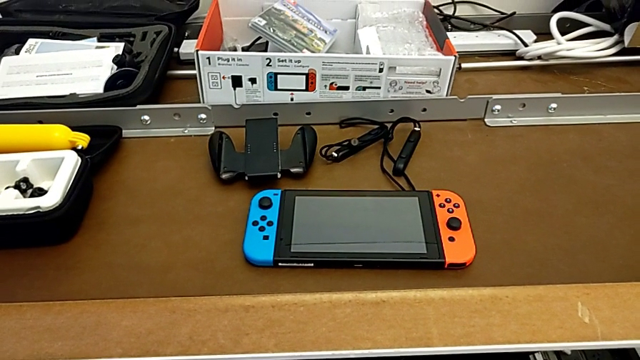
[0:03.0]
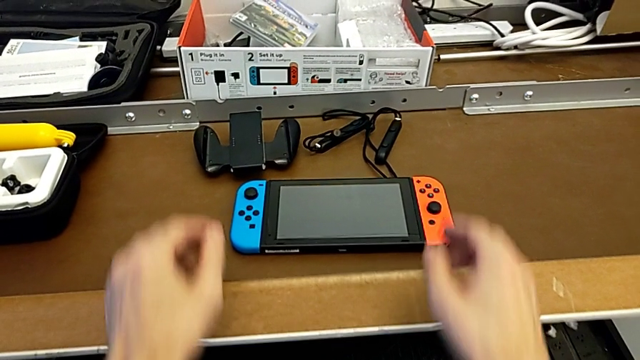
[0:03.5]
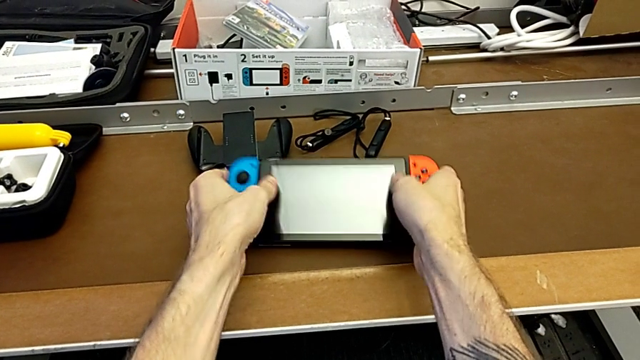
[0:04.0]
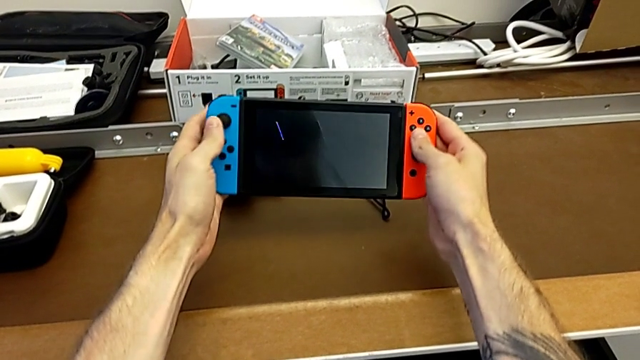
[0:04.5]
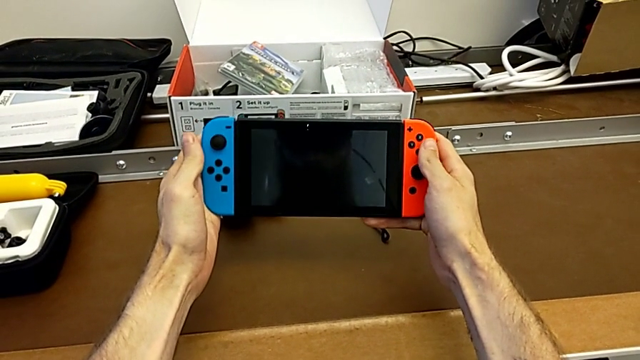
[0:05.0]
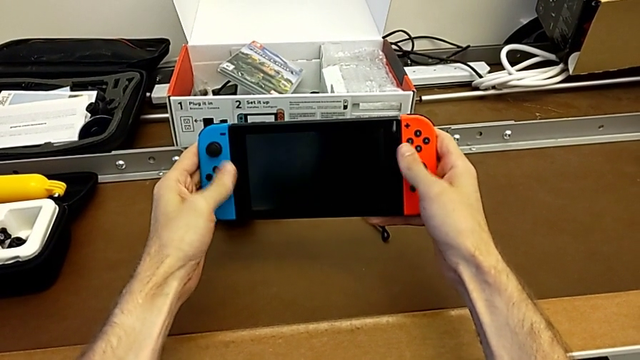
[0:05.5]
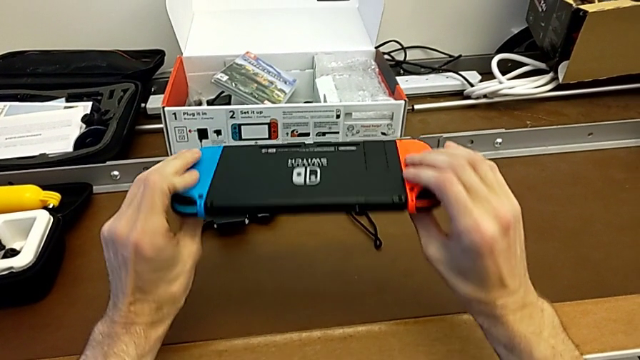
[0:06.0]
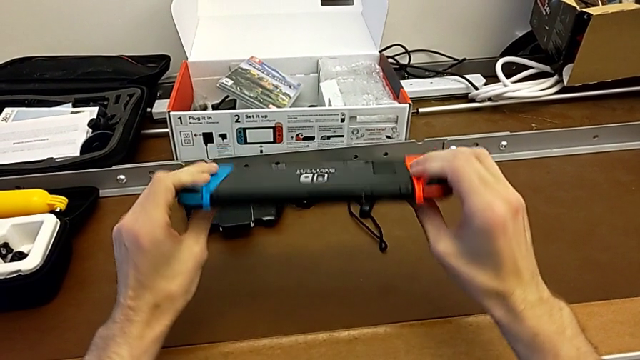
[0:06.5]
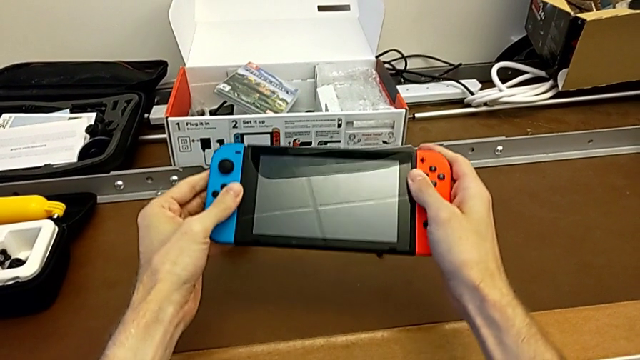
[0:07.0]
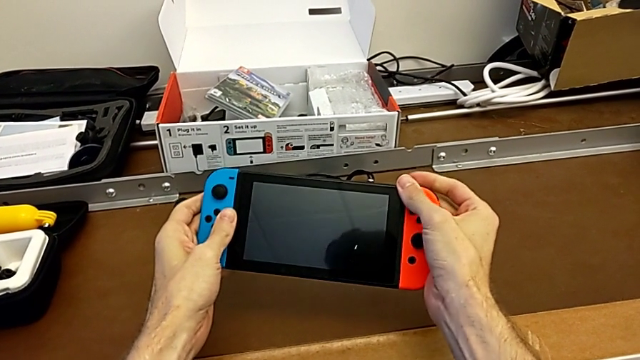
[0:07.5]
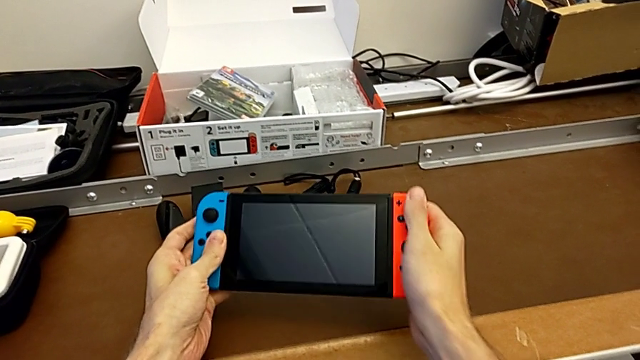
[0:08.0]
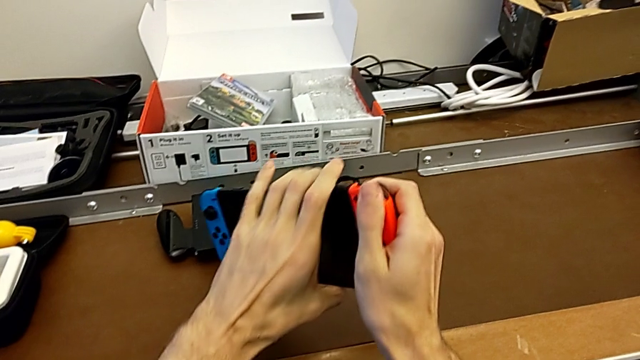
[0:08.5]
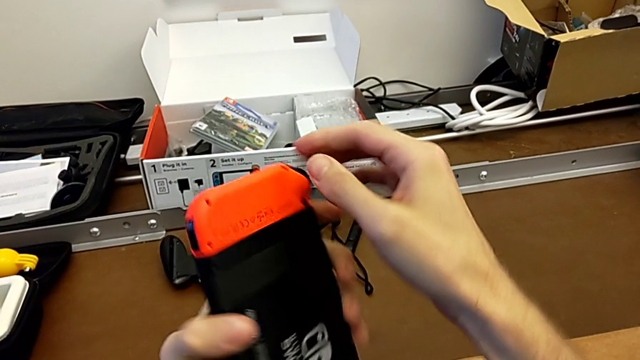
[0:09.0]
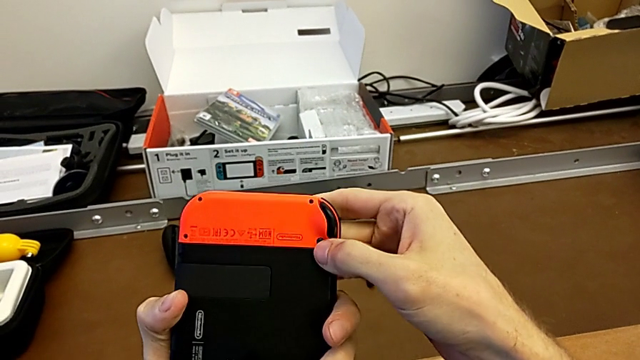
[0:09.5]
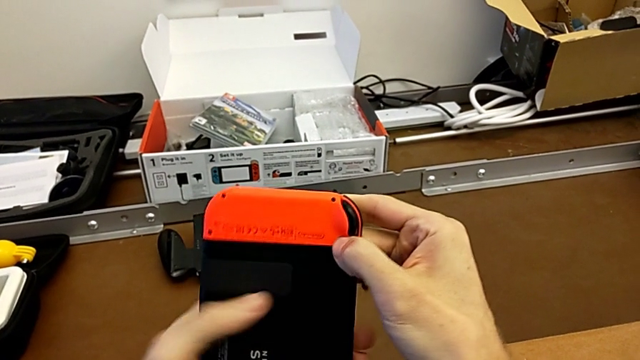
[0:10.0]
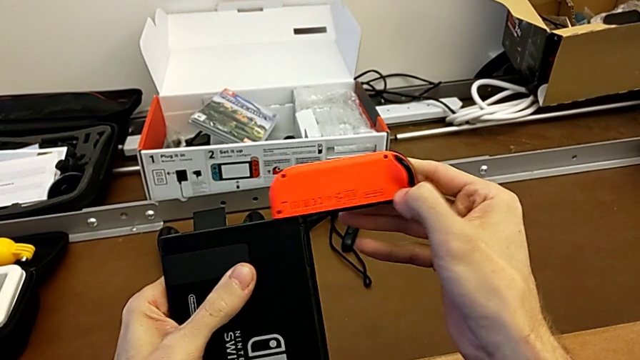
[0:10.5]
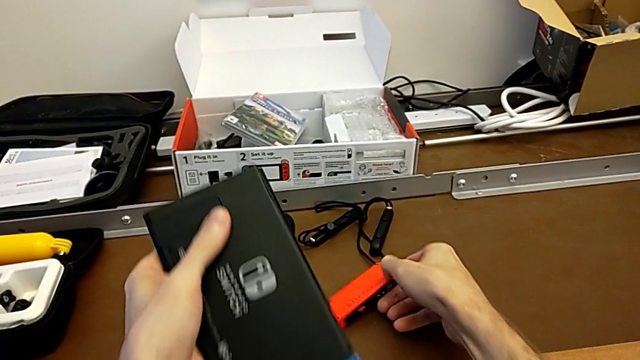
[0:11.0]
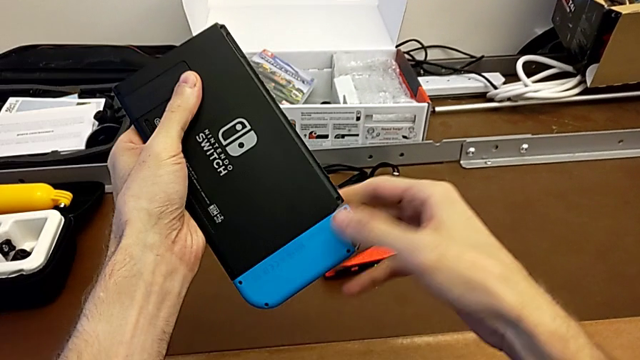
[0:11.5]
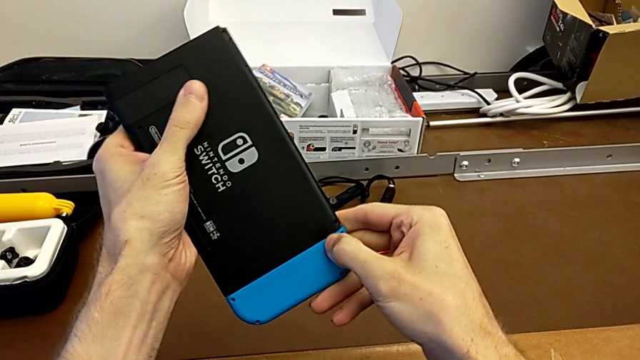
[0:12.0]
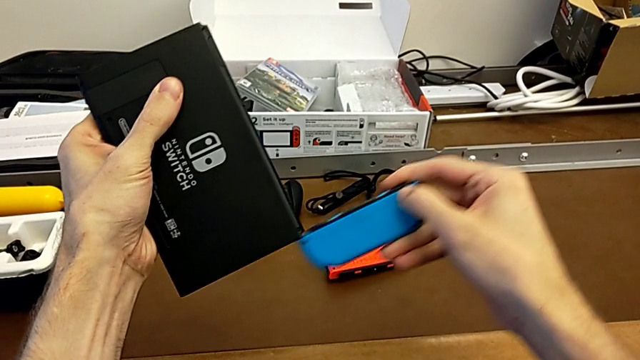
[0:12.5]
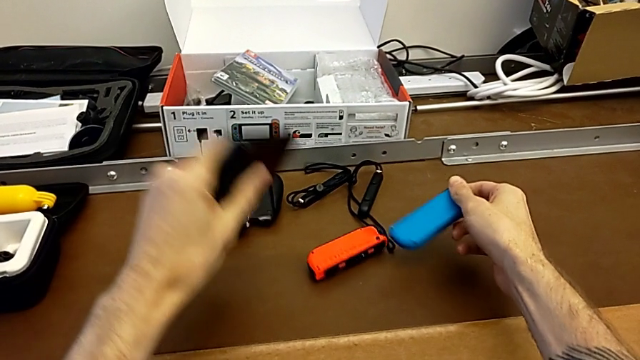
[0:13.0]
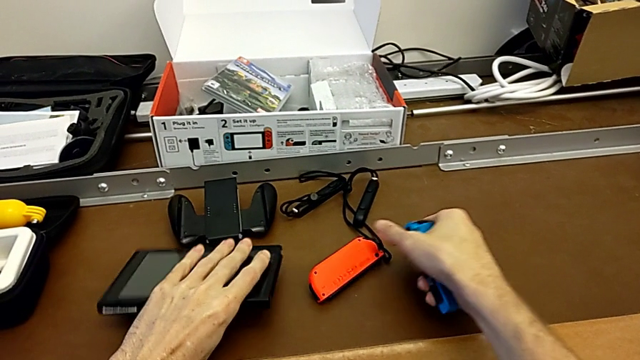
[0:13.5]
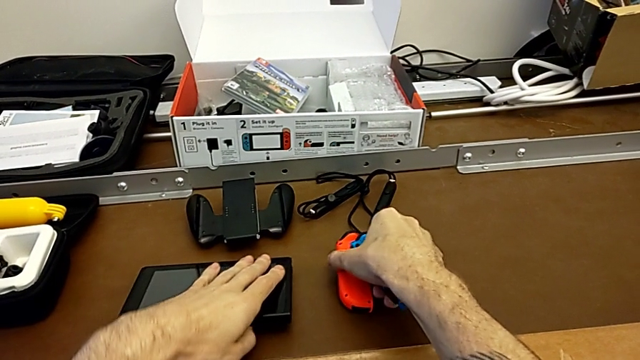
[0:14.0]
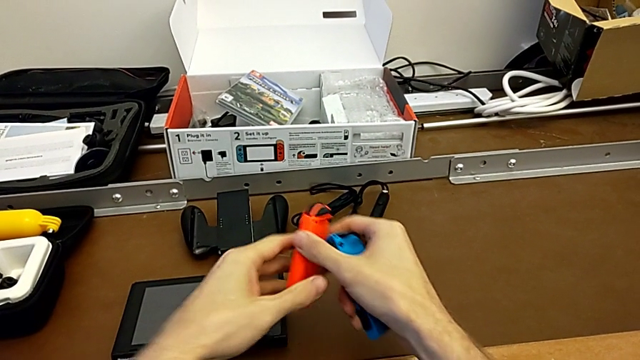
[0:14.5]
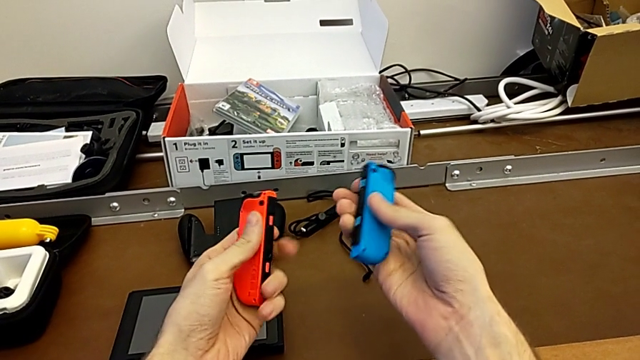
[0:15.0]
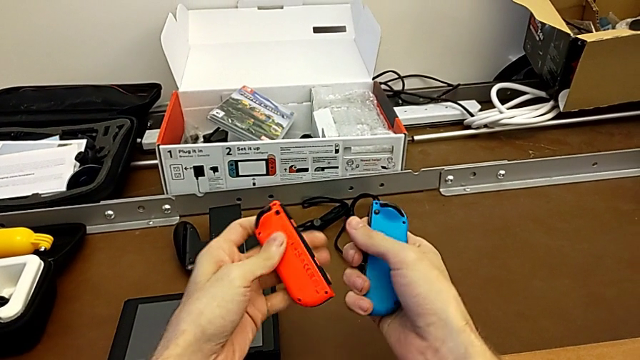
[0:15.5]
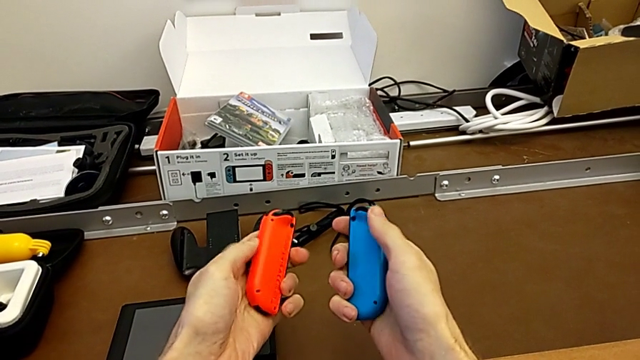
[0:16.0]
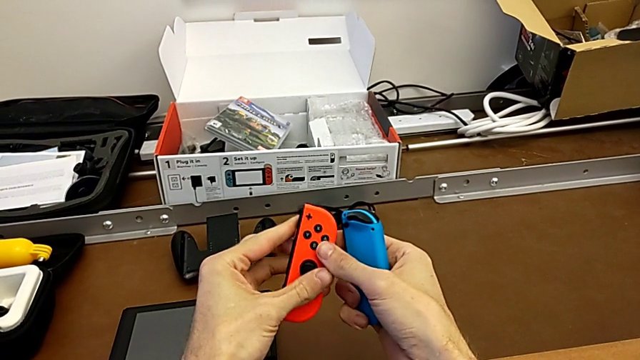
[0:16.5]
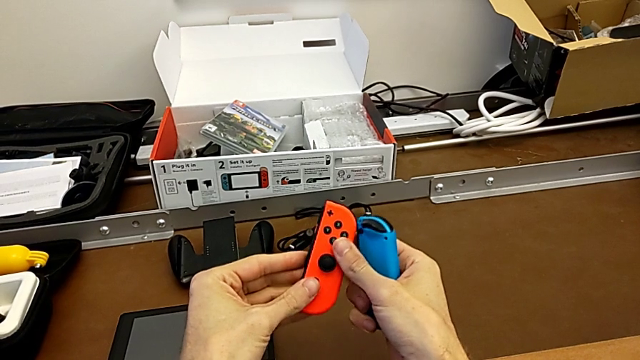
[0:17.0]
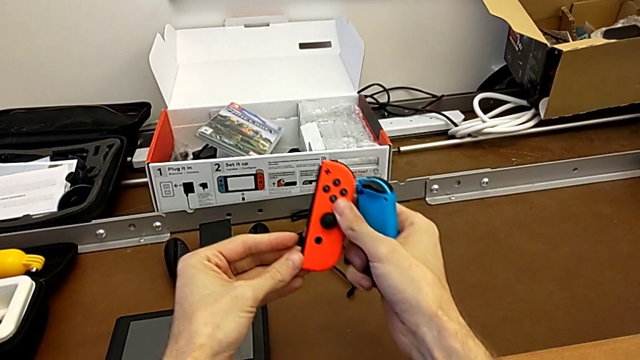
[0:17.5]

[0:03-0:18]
The camera wearer is changing the Joy-Con controllers to the comfort grip. They grab the Nintendo Switch, flip it, touch the Joy-Con controller, flip the Nintendo Switch, press the release button with the left hand, withdraw the red Joy-Con controller, place it with the right hand, press the blue Joy-Con controller with the right hand, withdraw it, place the Nintendo Switch with the left hand, grab the Joy-Con controller, flip the red Joy-Con controller and grab the Joy-Con controller.

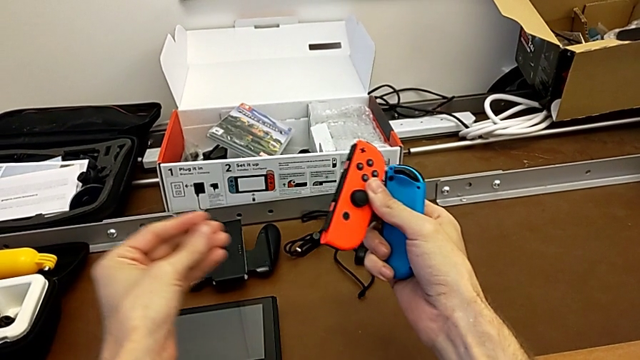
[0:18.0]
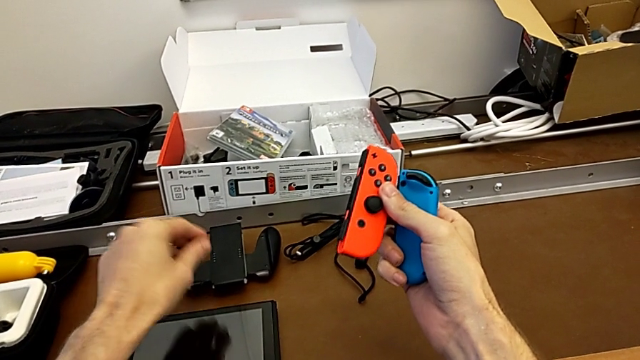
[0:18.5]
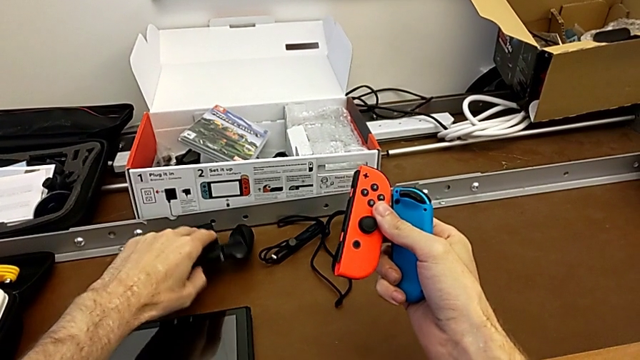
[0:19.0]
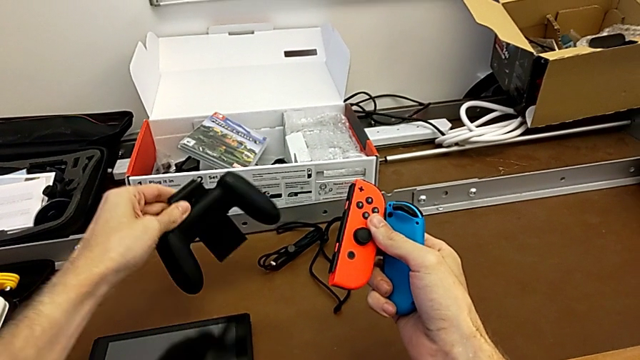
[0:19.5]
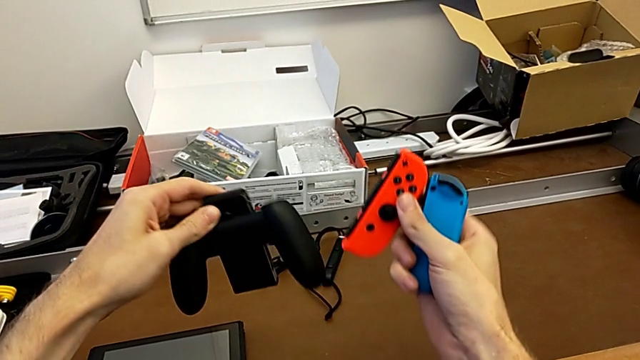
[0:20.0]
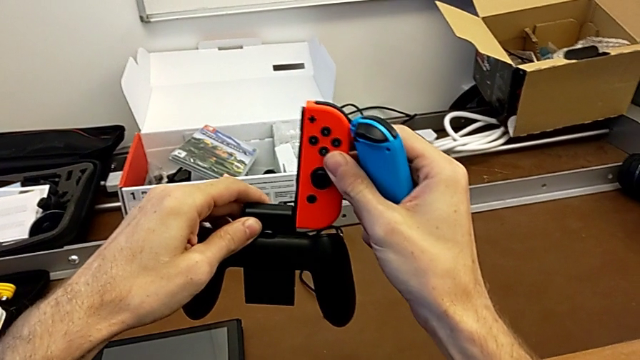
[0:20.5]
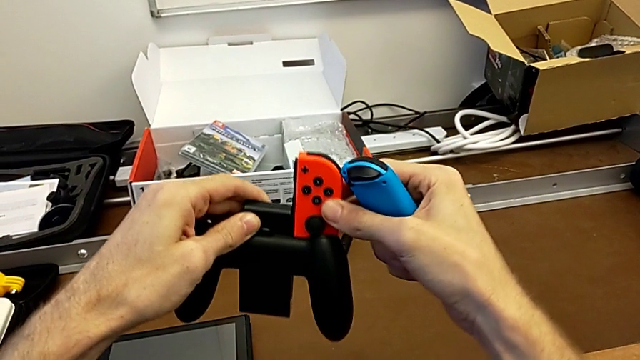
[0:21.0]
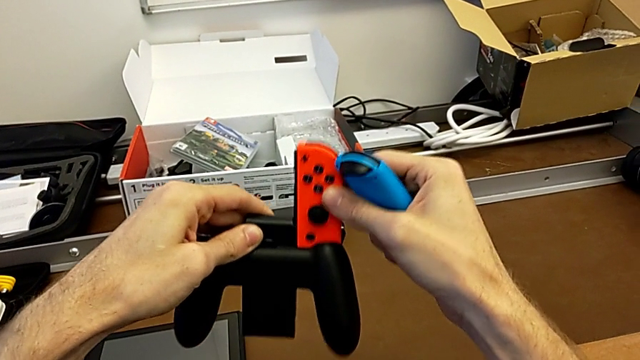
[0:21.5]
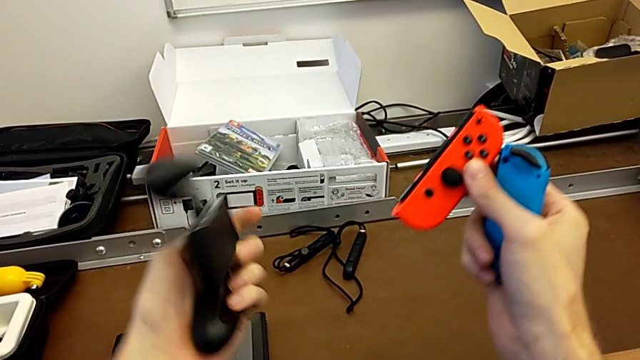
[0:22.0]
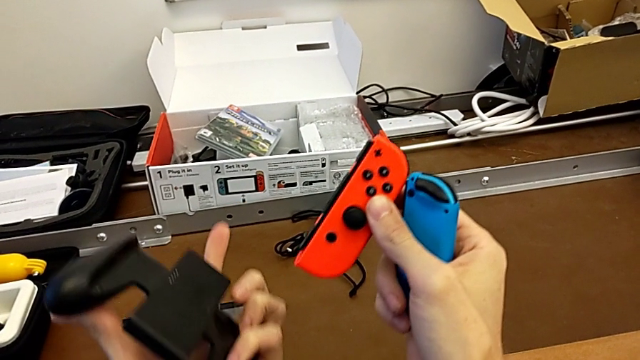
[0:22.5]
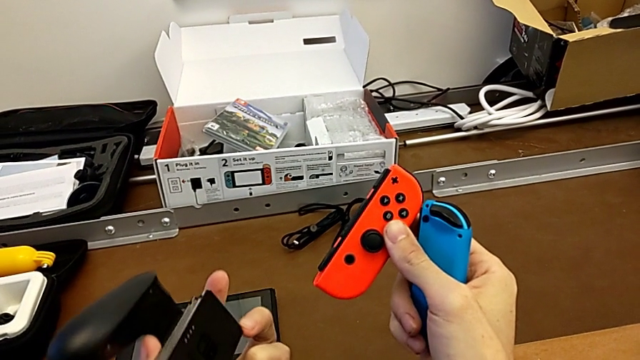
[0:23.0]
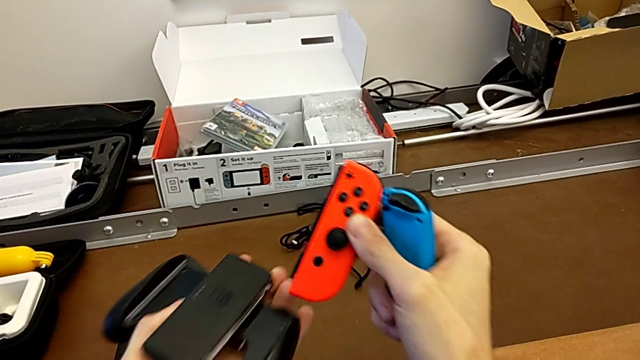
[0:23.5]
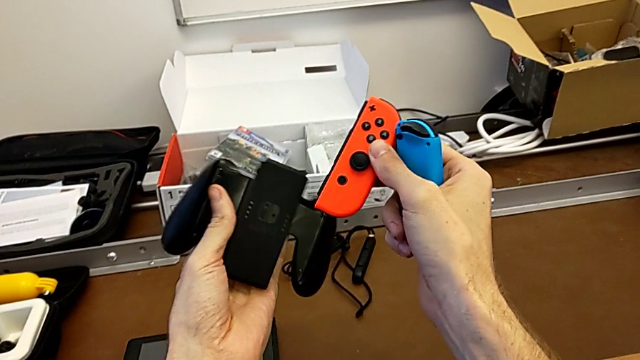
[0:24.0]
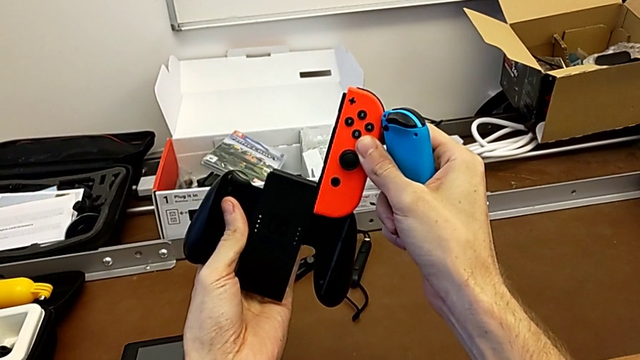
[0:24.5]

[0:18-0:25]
The camera wearer is changing the Joy-Con controllers to the comfort grip. They grab the comfort grip, insert the red Joy-Con controller on the wrong side with the right hand, withdraw it with the right hand and flip the comfort grip with the left hand.
